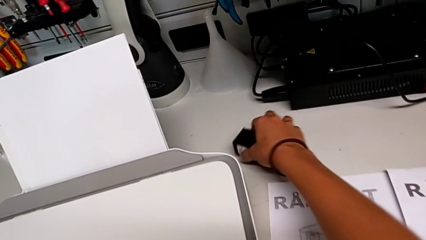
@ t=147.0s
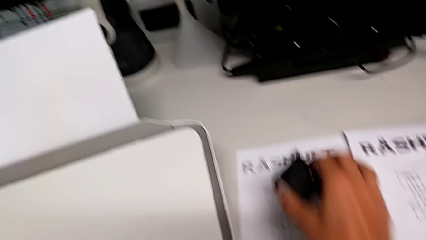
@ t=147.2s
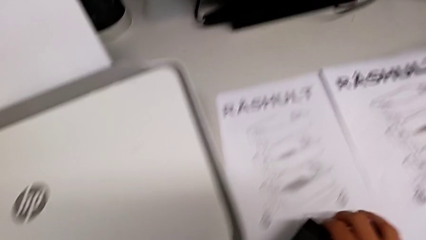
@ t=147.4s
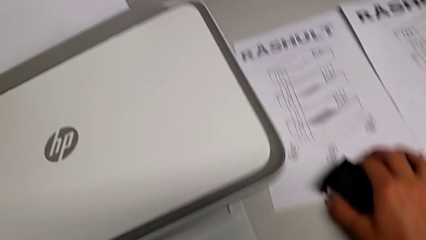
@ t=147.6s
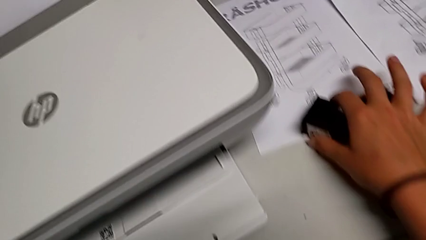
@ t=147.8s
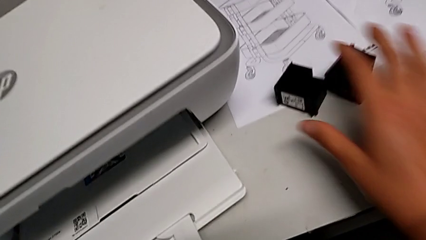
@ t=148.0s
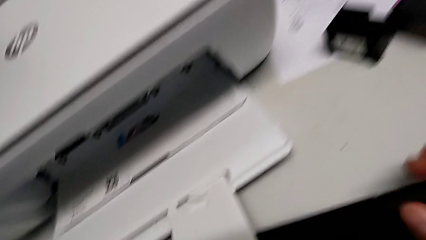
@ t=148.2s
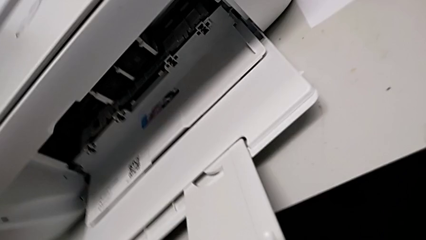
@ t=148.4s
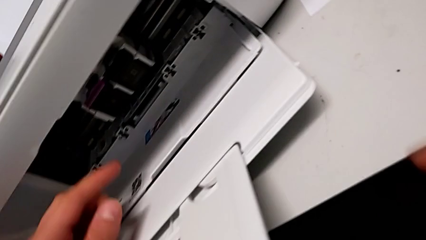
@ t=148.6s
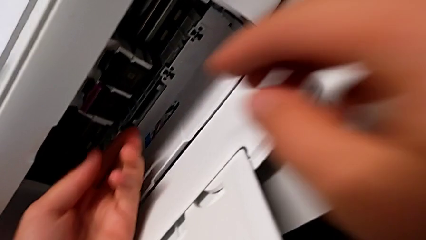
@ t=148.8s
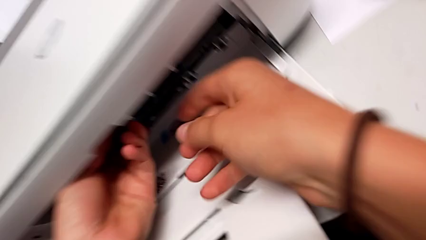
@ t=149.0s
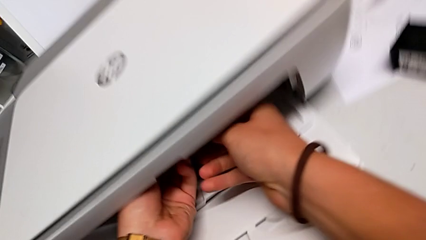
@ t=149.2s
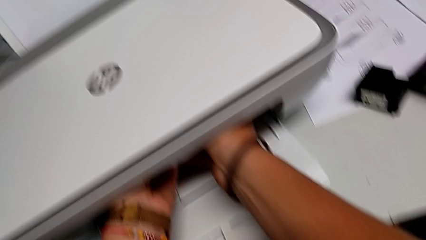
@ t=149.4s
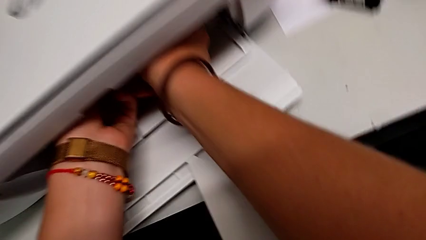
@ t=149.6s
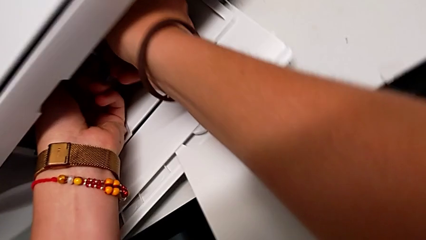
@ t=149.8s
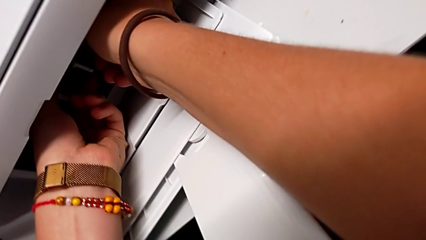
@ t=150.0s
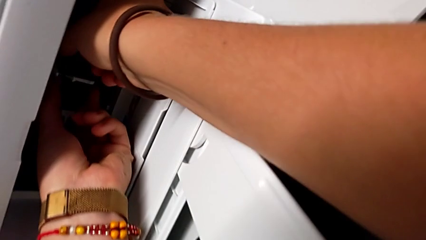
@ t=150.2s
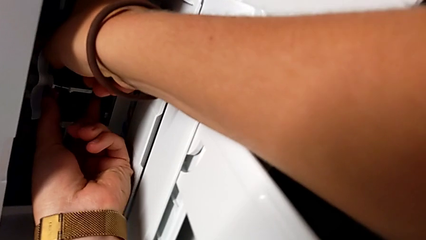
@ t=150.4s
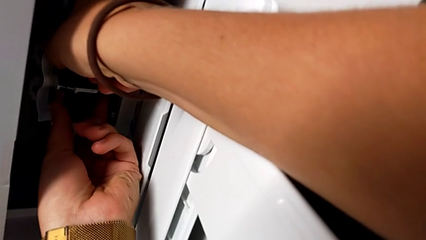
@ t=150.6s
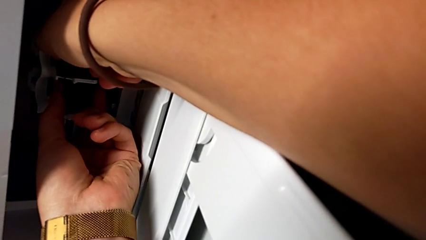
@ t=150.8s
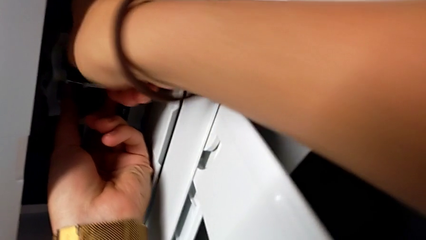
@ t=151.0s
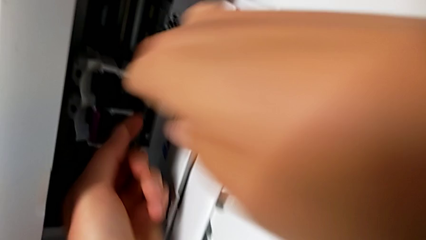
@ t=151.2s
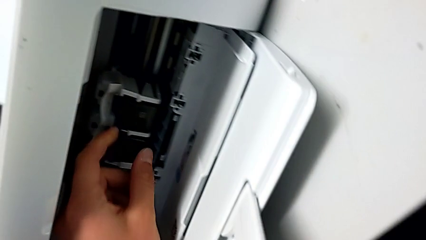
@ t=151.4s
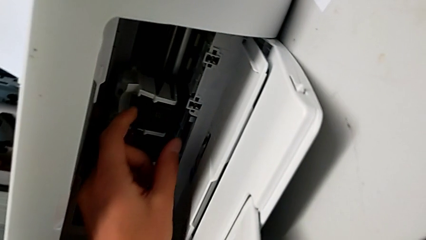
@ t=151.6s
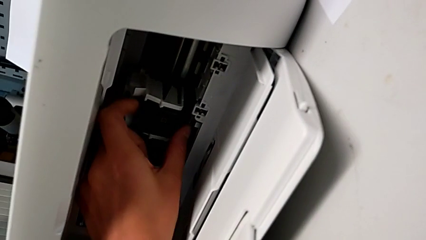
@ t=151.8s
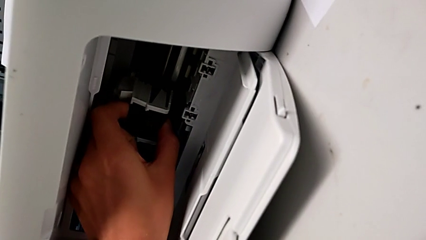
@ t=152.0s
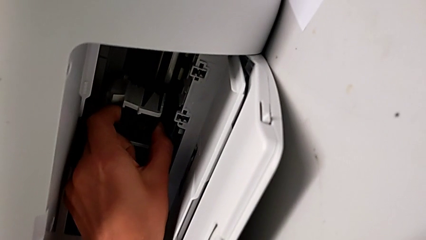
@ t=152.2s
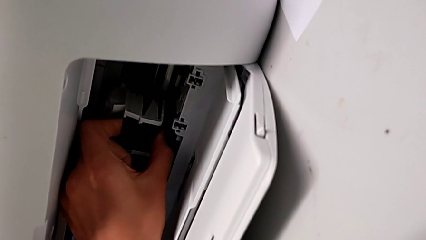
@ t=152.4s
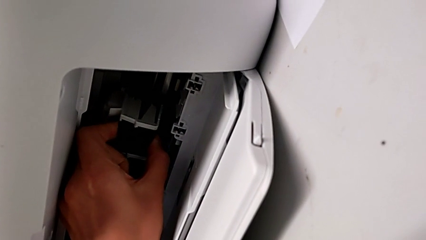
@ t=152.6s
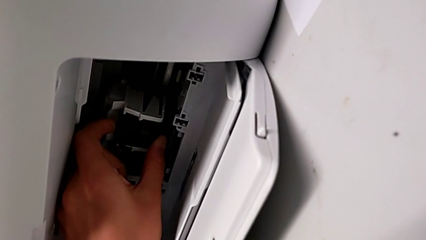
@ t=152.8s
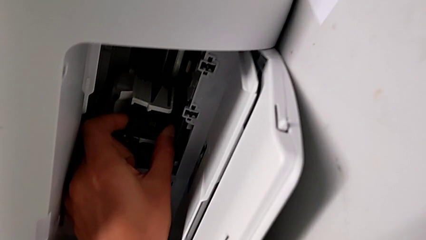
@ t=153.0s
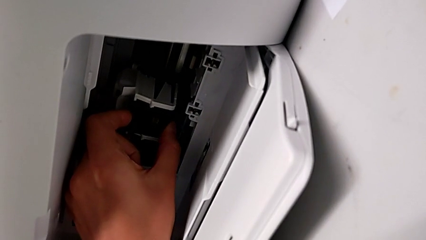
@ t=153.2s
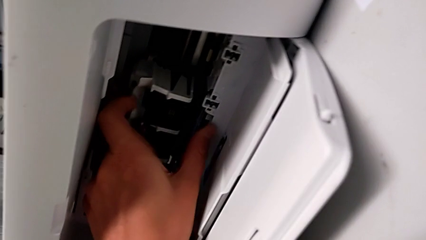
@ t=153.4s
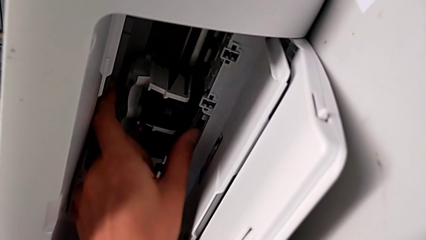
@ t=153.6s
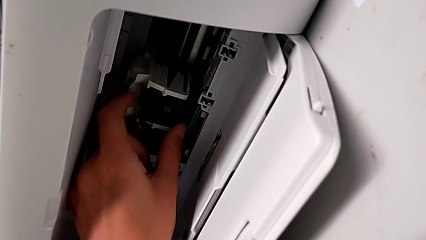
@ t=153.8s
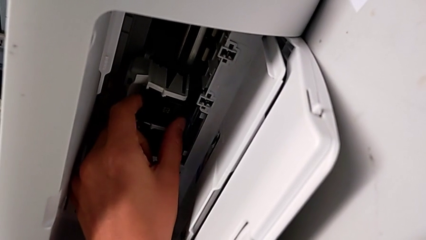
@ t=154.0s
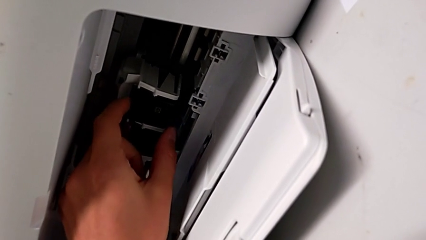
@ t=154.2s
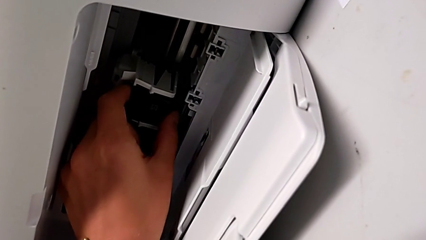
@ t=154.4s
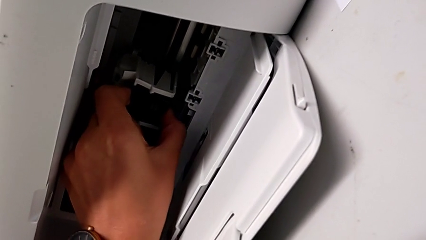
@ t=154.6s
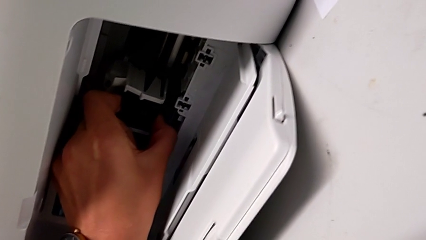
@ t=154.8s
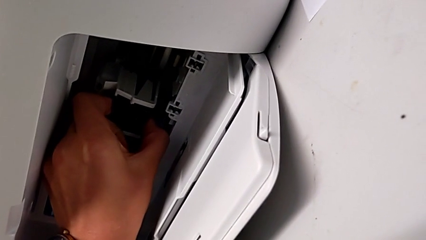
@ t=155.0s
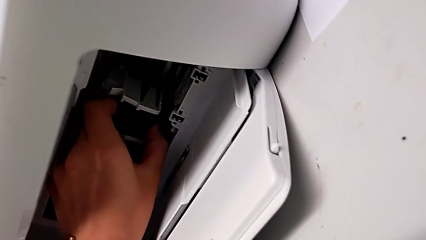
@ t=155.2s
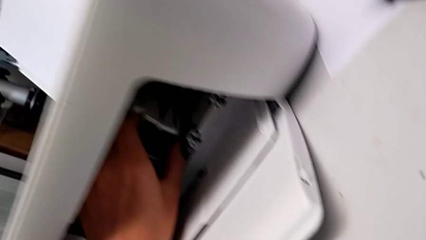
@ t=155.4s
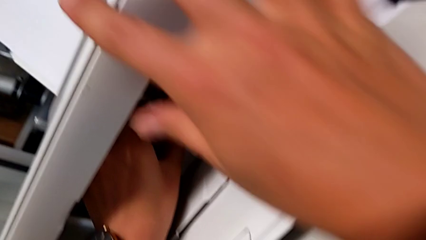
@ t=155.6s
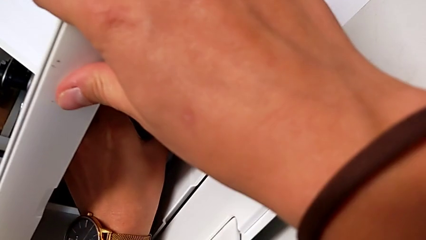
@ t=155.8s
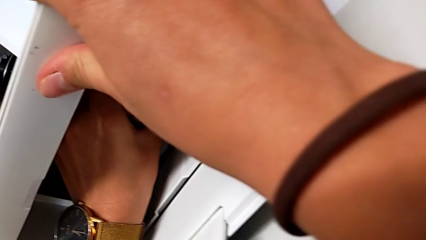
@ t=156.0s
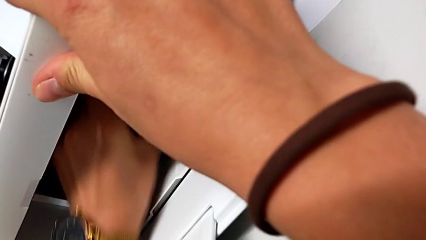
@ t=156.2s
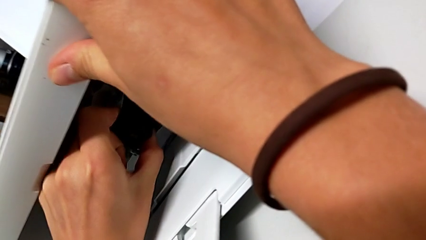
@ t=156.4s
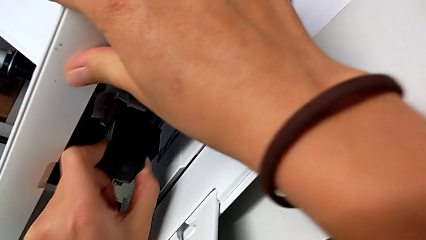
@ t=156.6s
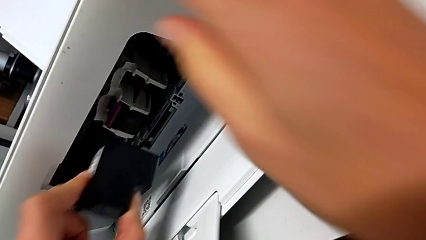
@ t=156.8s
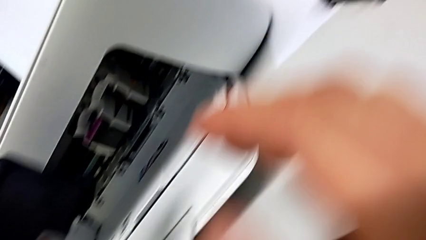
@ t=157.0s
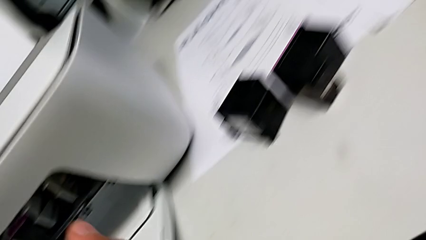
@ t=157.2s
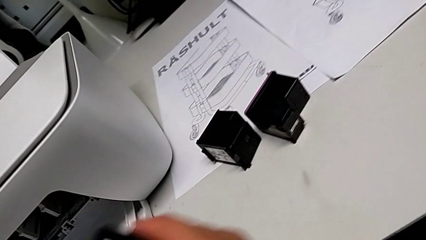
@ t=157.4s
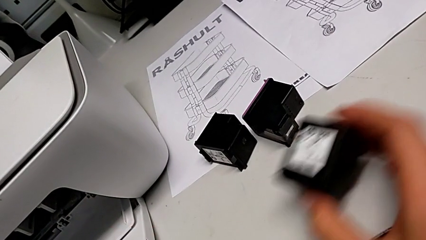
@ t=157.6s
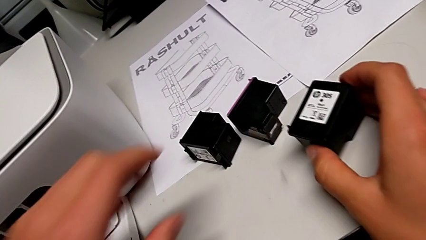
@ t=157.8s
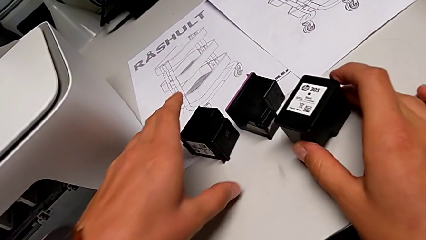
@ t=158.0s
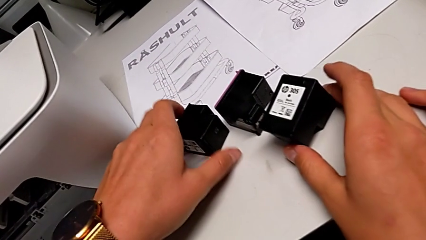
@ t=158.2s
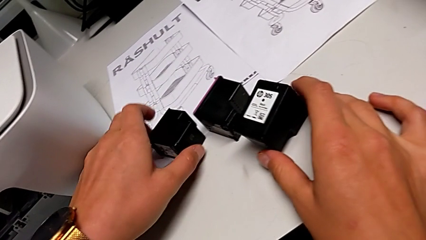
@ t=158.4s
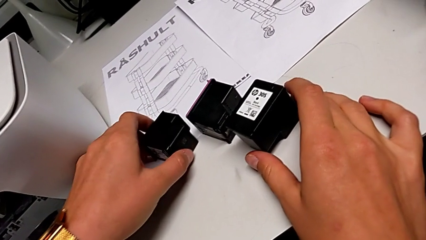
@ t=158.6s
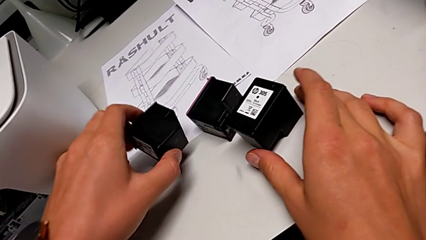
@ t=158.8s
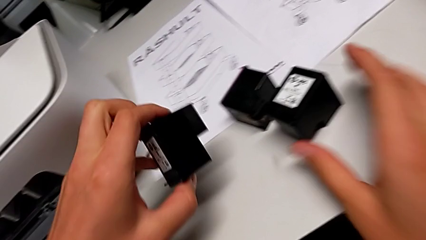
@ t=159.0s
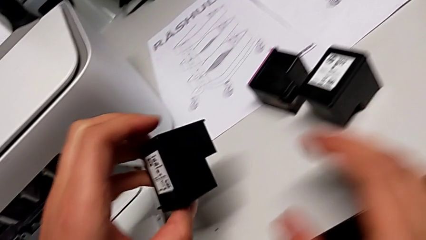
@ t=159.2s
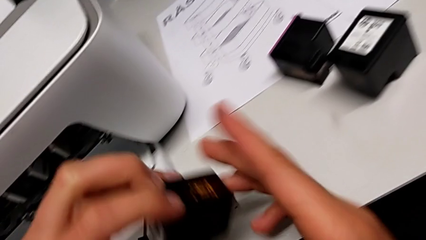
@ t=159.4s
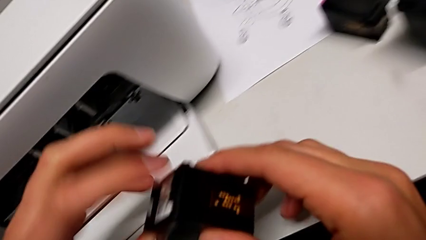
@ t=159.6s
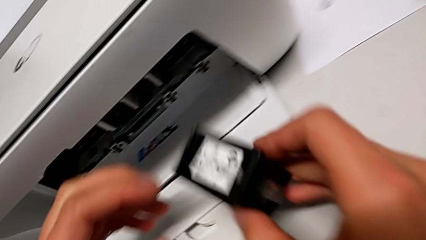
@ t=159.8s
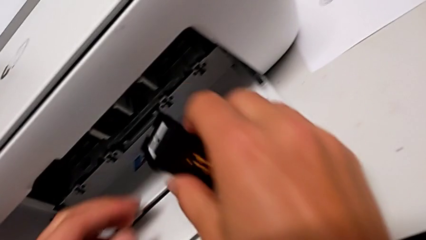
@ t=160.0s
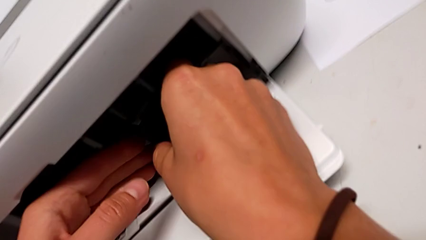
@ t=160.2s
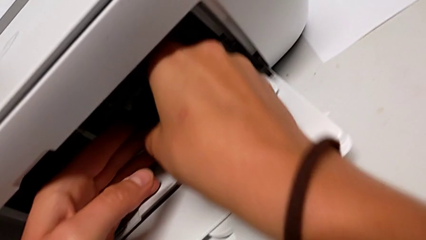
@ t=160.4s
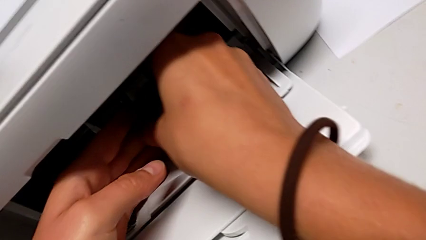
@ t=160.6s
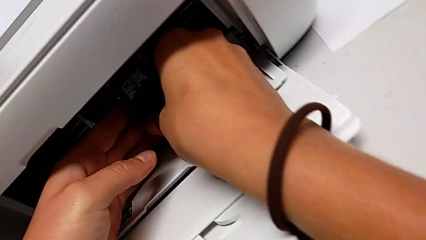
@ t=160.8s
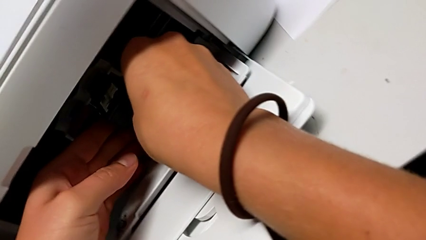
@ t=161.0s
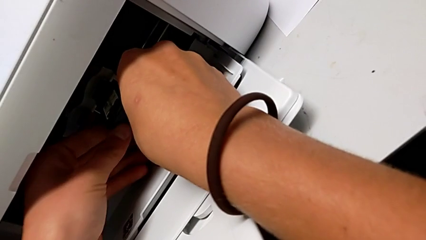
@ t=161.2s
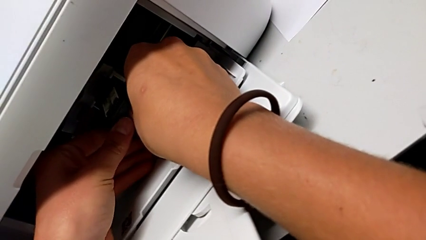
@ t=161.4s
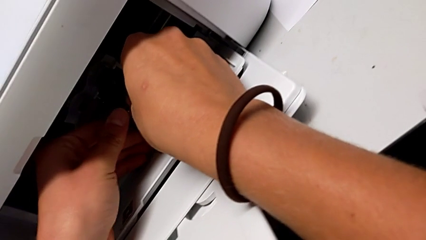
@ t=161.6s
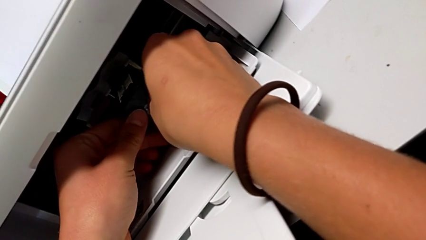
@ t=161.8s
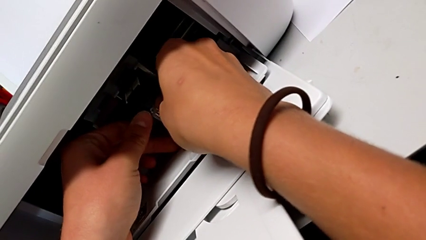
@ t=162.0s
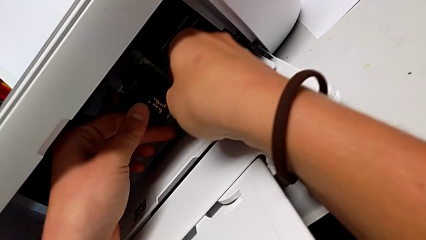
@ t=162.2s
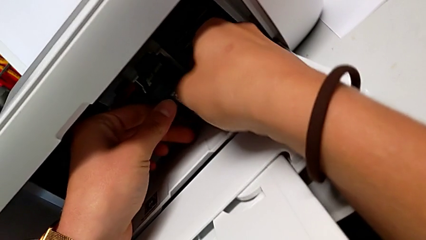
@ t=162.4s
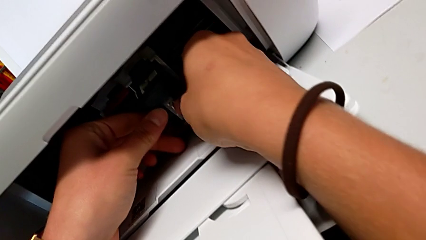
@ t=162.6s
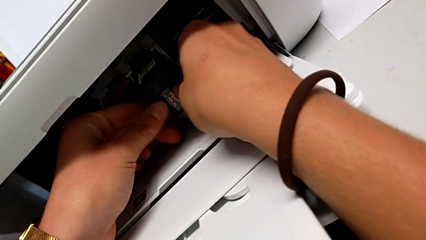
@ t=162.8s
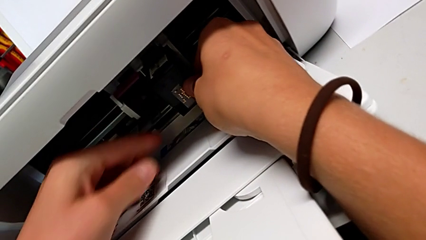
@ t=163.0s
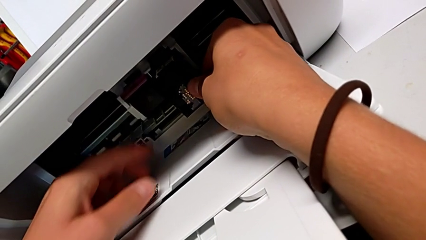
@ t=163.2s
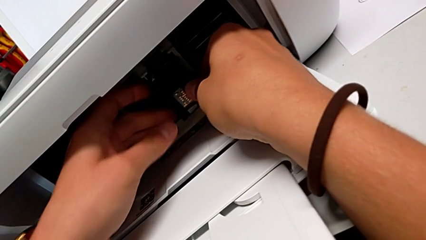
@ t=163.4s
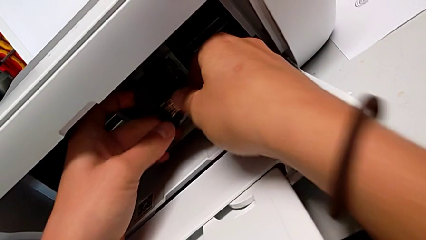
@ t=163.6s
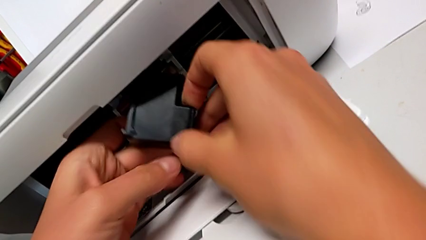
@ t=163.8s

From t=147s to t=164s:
The camera wearer is exchanging the ink cartridges from the printer. They place the new ink cartridge, wrongly grab the ink cartridge, trying to extract both ink cartridges, disassemble the old ink cartridge, place it, grab the new ink cartridge and begin to wrongly grab it, trying to insert the new ink cartridge in the wrong way.
